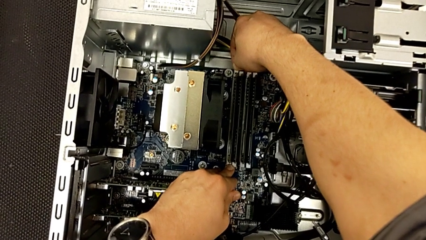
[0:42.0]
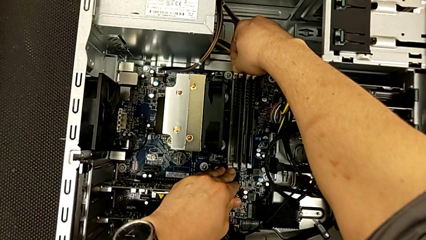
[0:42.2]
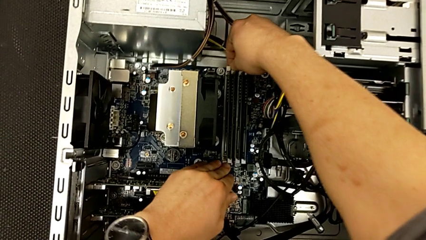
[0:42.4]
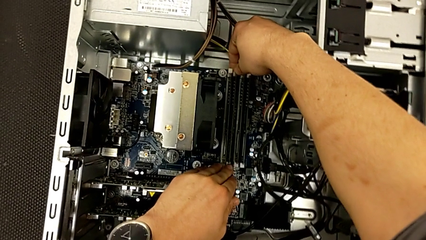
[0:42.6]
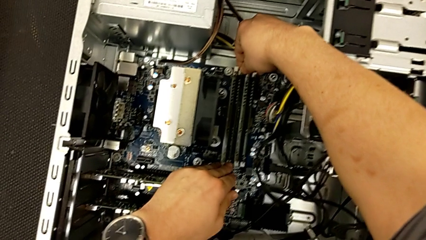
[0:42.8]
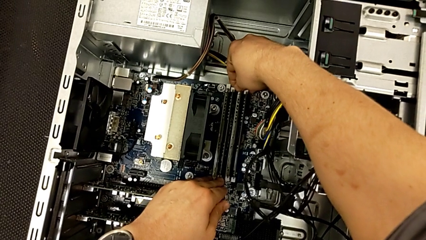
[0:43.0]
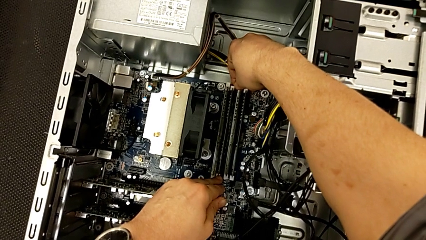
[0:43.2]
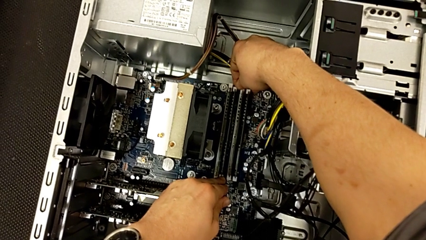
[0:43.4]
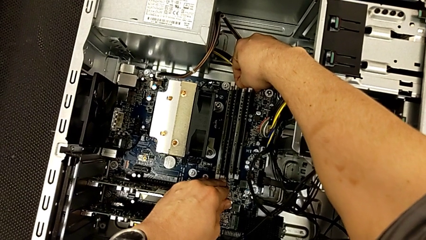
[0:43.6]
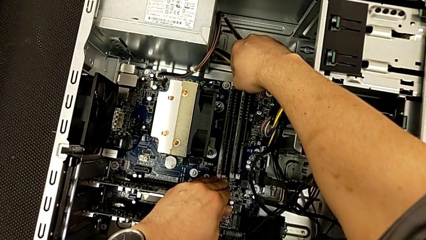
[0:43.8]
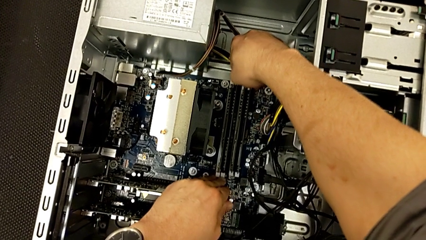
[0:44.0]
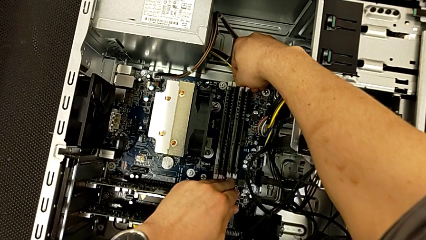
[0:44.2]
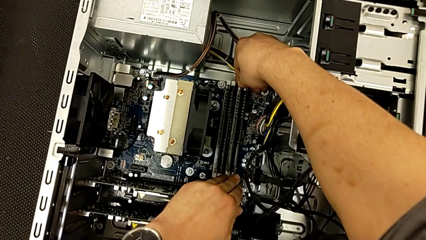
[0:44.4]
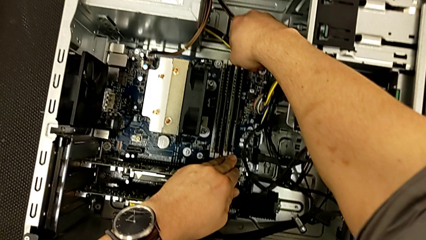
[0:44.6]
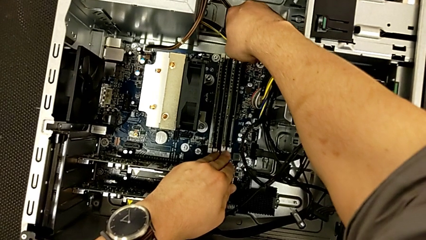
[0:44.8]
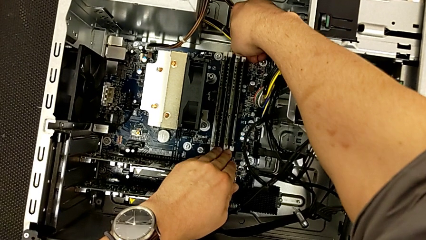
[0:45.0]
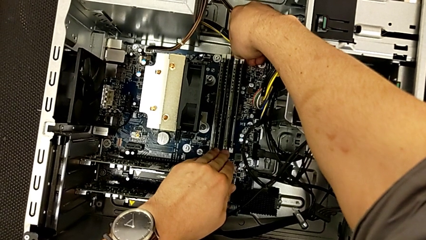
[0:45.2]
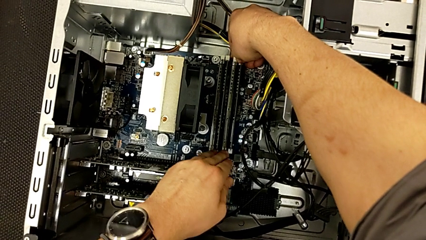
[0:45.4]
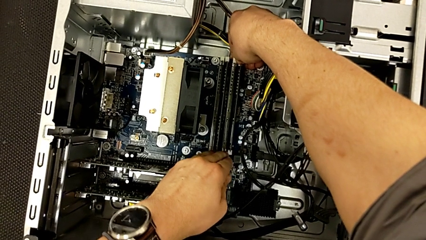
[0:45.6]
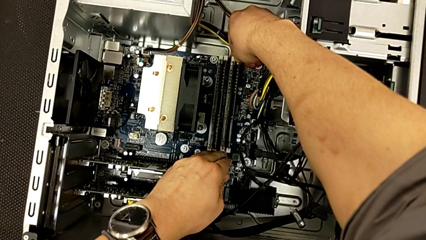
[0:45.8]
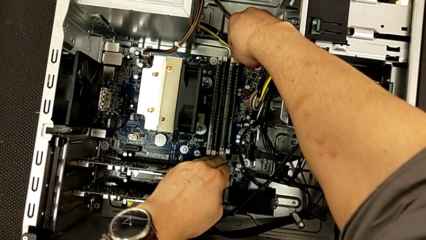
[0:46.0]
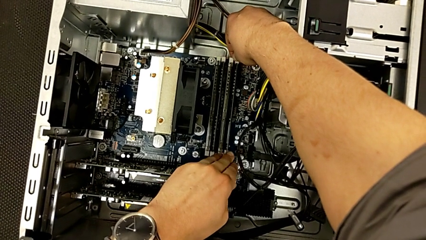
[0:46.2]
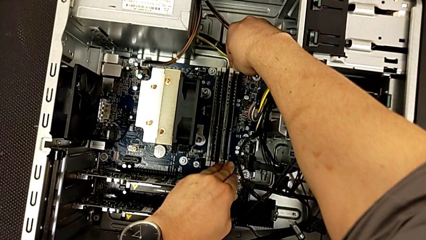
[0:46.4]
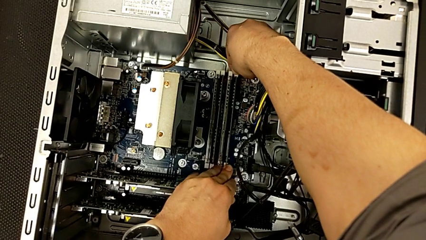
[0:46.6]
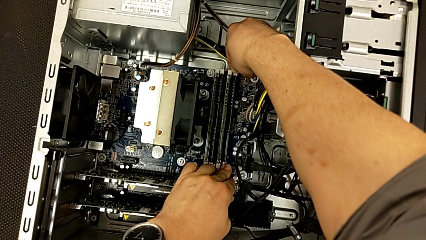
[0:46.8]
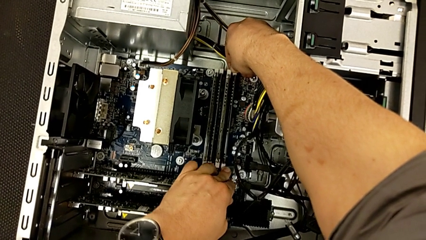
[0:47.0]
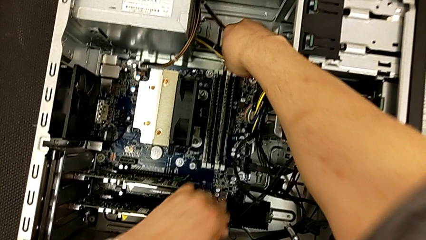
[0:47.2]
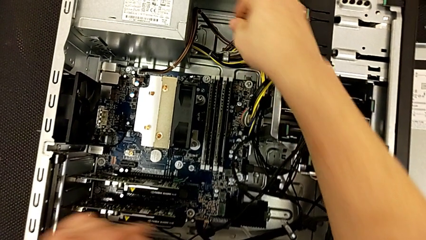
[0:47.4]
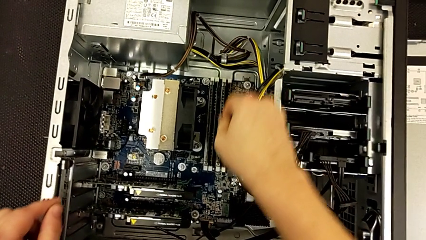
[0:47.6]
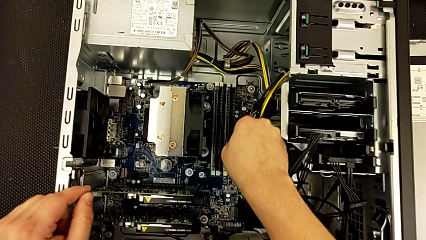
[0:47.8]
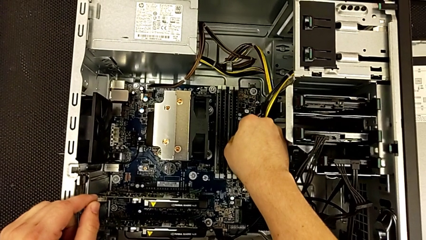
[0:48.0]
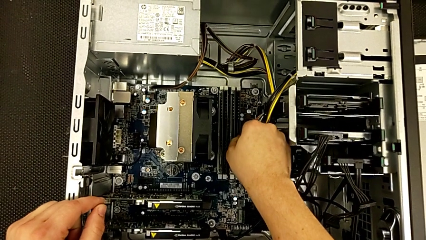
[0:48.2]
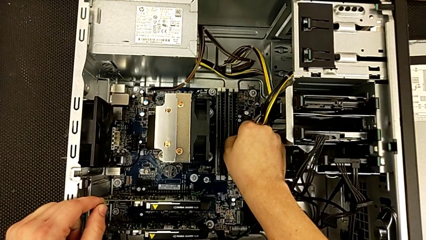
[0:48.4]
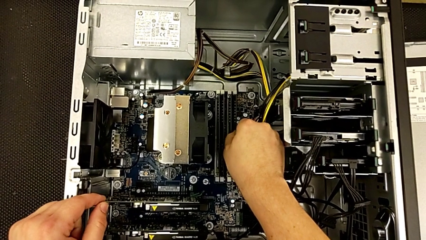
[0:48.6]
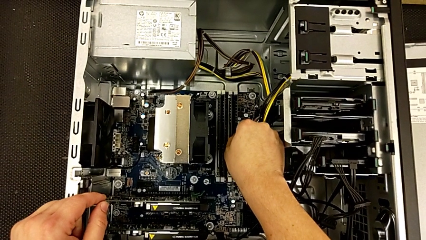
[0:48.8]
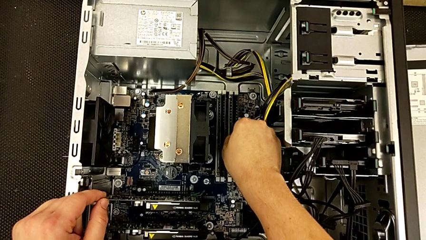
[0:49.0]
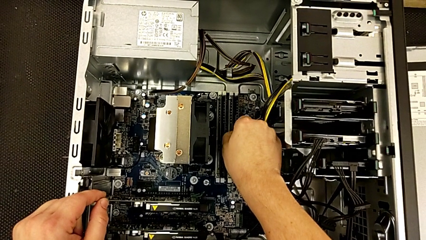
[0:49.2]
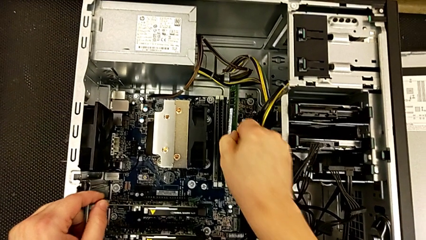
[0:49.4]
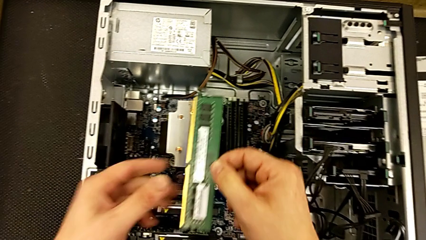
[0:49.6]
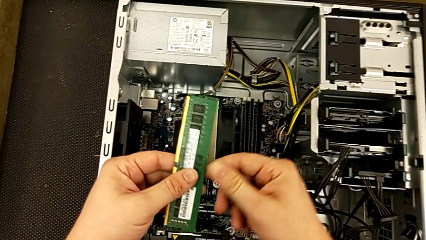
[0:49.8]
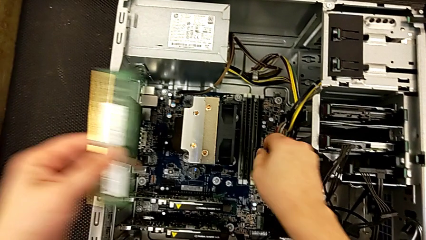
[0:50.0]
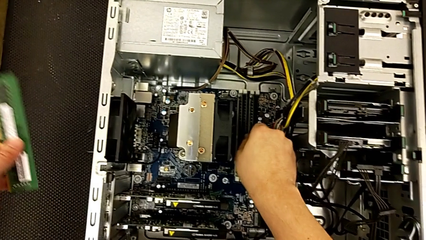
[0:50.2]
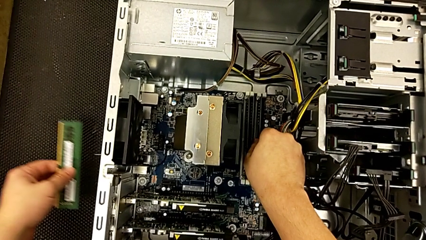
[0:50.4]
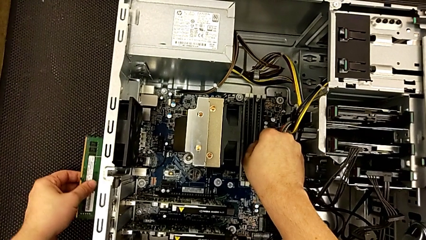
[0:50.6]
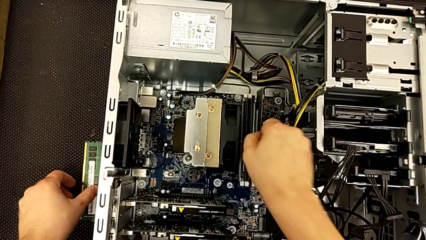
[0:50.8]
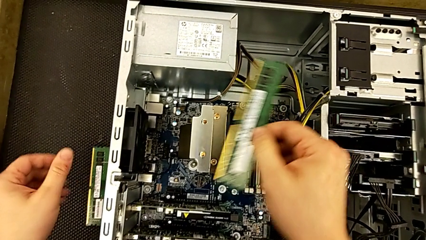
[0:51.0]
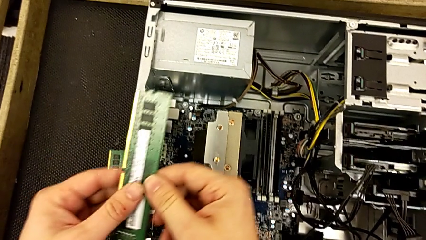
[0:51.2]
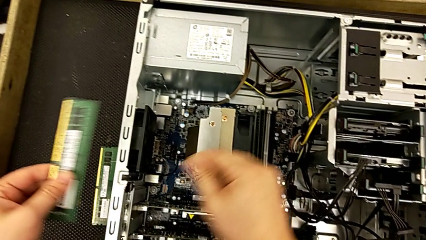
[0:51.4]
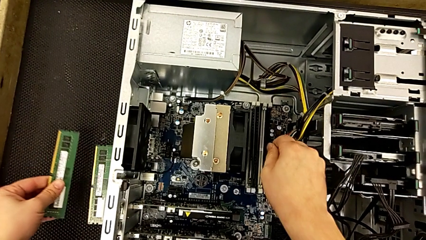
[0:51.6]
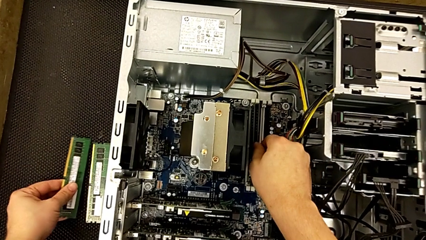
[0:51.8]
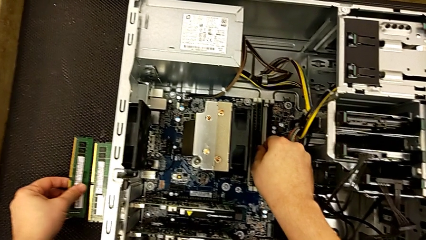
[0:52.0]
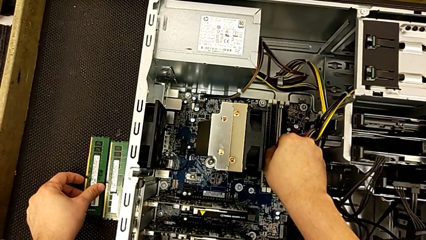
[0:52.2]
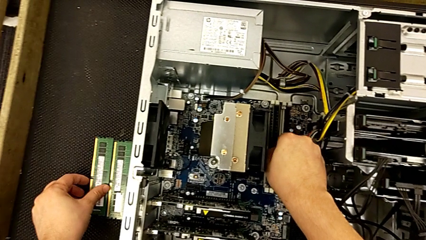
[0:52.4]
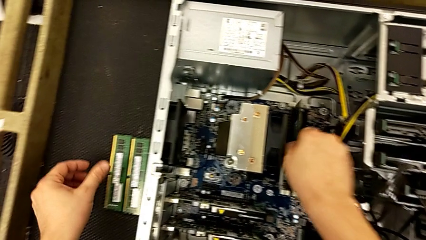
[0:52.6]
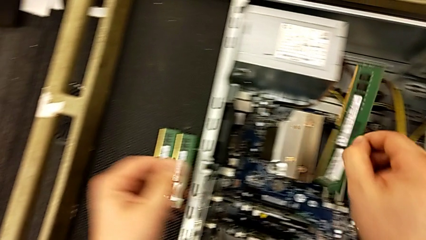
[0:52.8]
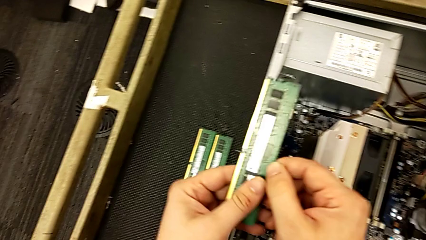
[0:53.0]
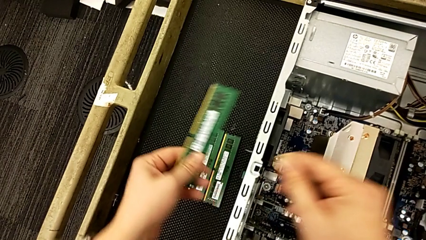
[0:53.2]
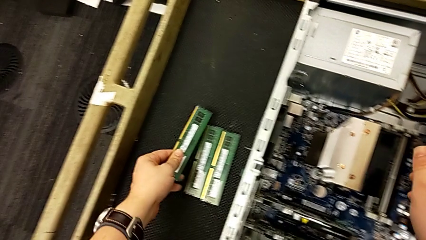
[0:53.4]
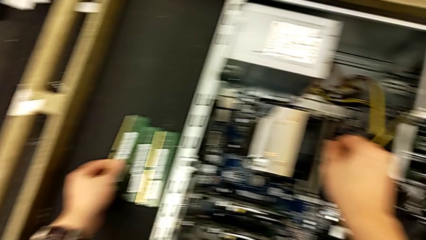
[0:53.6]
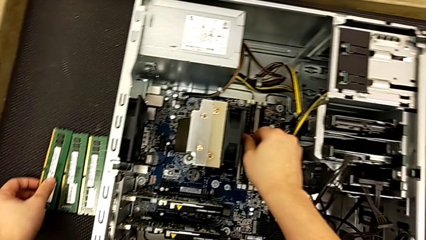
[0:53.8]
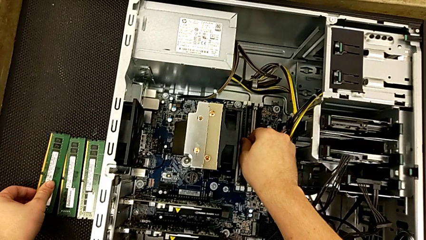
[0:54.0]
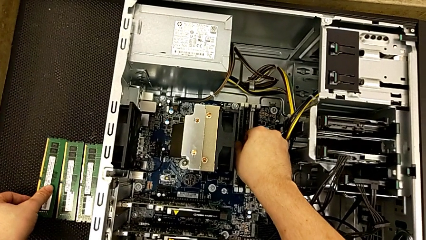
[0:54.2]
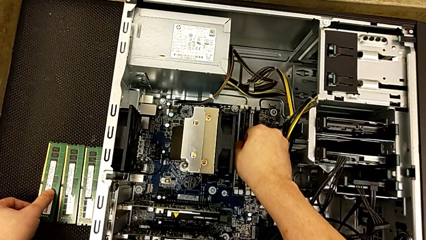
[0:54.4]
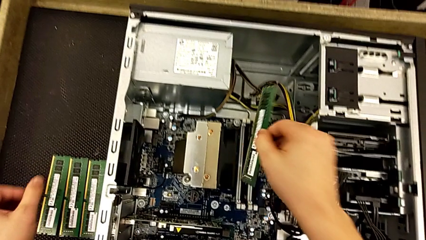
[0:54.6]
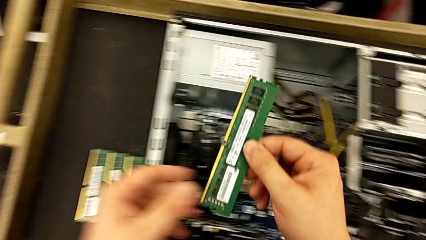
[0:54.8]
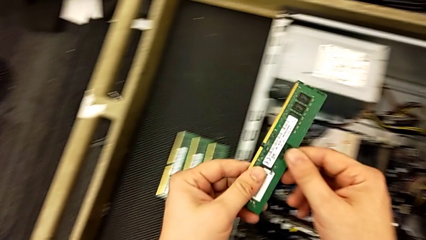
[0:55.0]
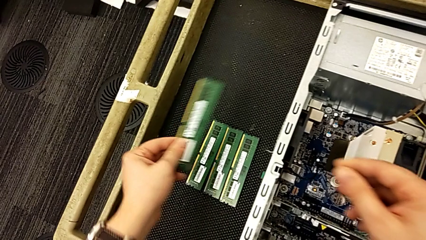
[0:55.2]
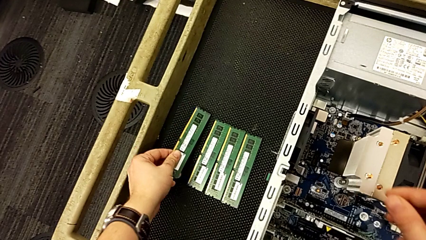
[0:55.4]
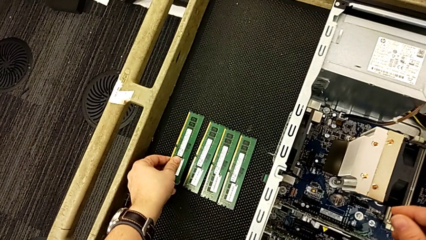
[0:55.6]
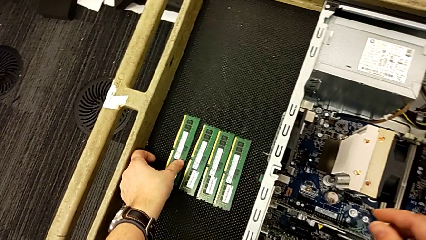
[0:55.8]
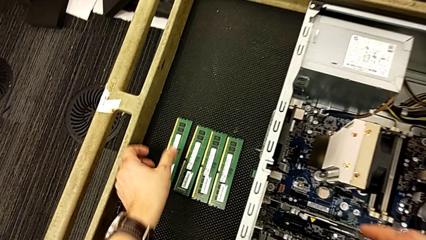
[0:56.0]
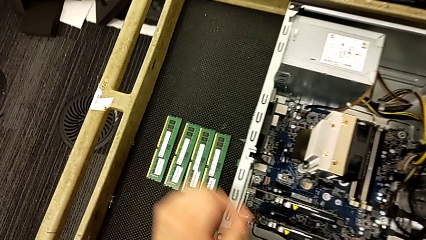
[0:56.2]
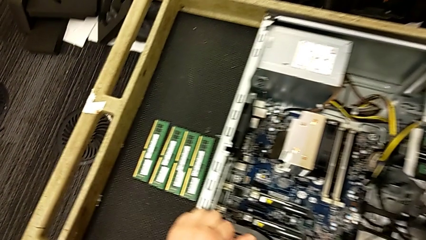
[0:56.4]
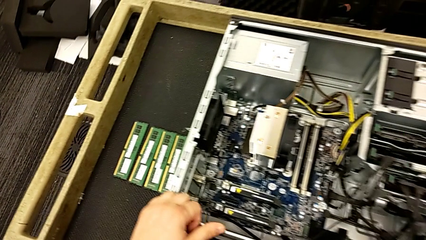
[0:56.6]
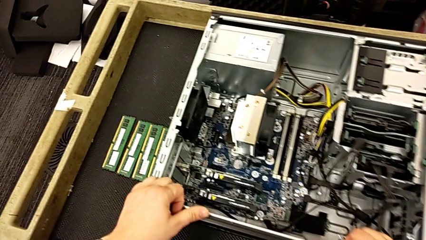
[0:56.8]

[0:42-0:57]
The camera wearer is removing the RAM. They keep withdrawing the RAM, withdraw the second RAM, withdraw the third RAM, grab the fourth RAM and withdraw it.

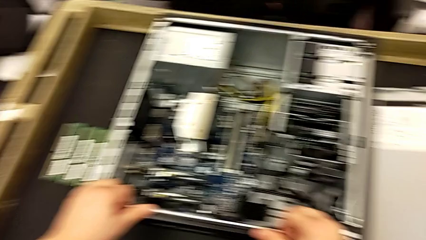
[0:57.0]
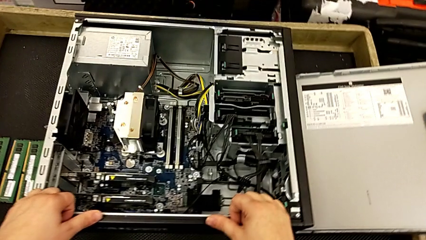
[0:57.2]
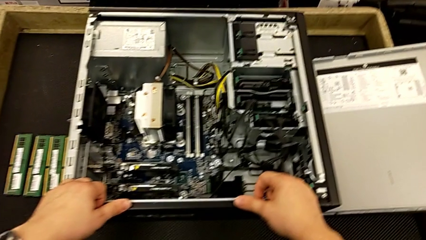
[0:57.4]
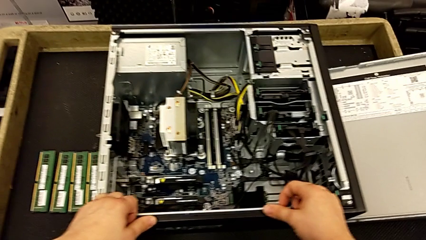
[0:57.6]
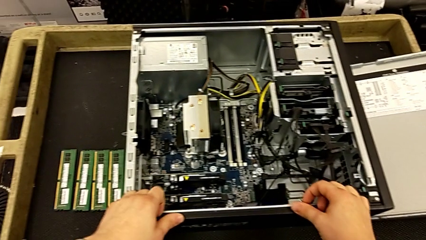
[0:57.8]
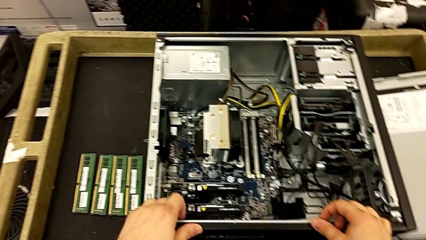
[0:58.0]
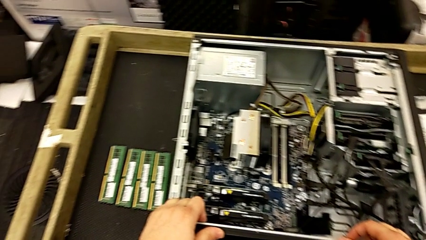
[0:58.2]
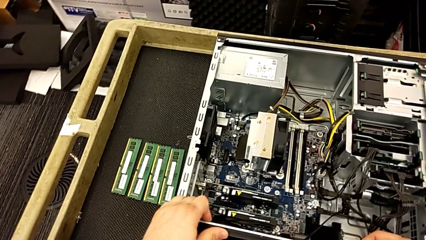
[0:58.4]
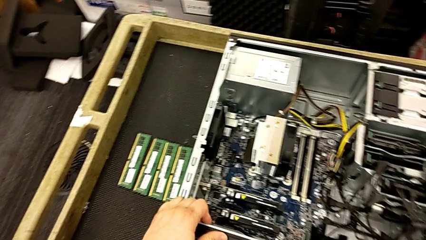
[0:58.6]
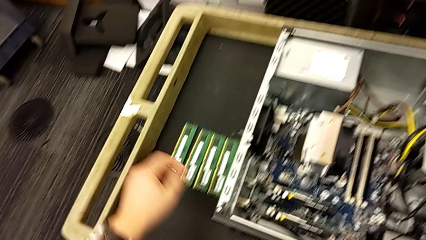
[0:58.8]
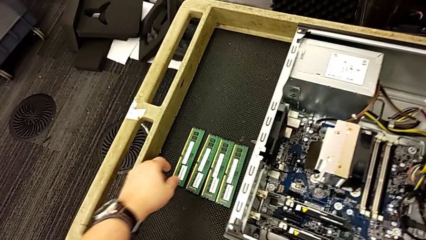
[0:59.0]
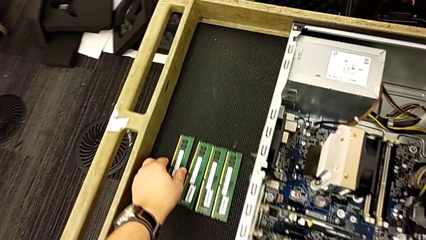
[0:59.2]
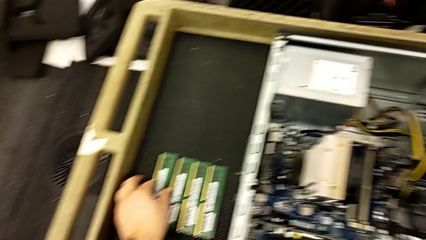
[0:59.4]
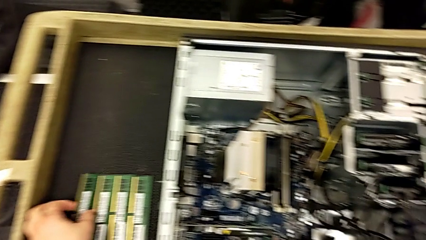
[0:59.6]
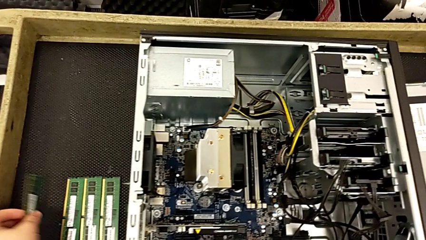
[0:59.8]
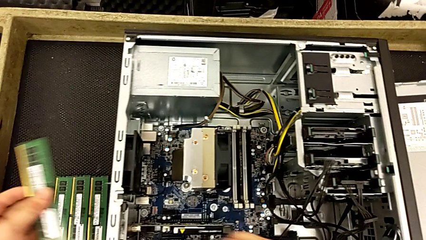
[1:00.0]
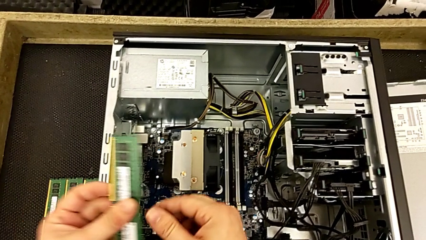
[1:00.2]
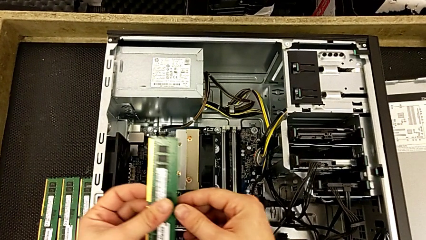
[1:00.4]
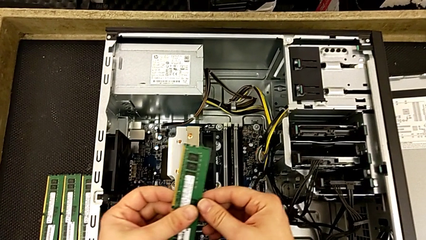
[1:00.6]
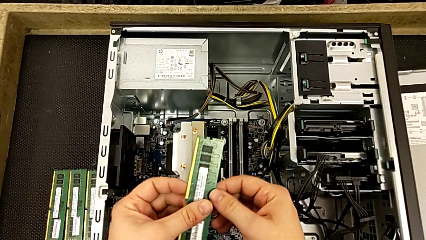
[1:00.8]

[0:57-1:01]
The camera wearer is installing the RAM onto the computer. They grab the RAM.
